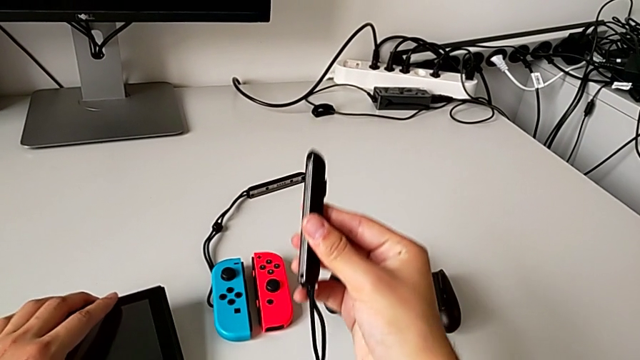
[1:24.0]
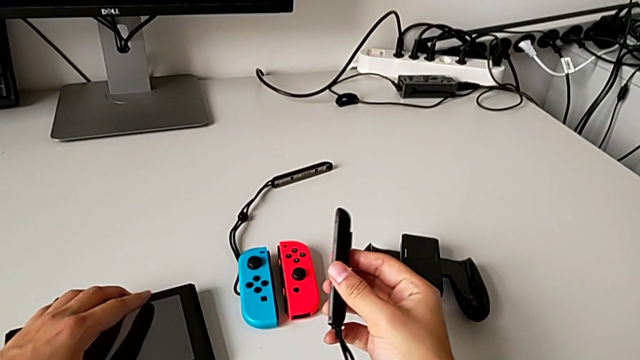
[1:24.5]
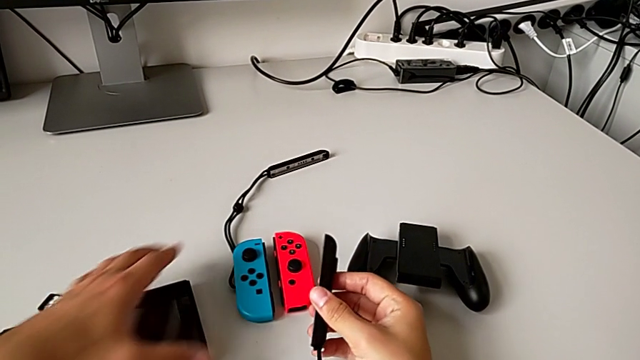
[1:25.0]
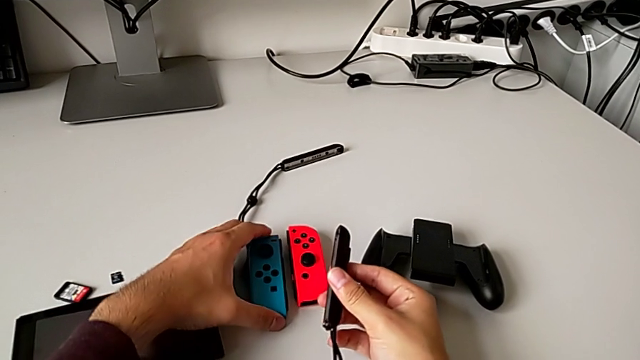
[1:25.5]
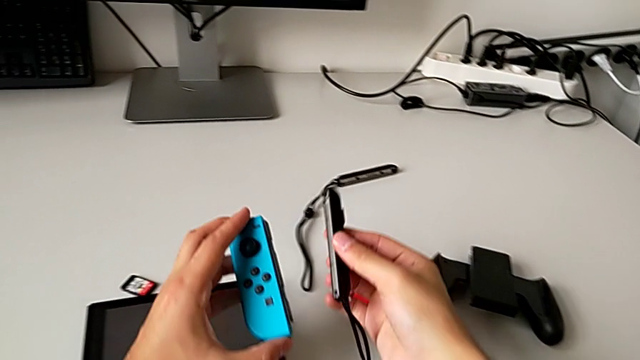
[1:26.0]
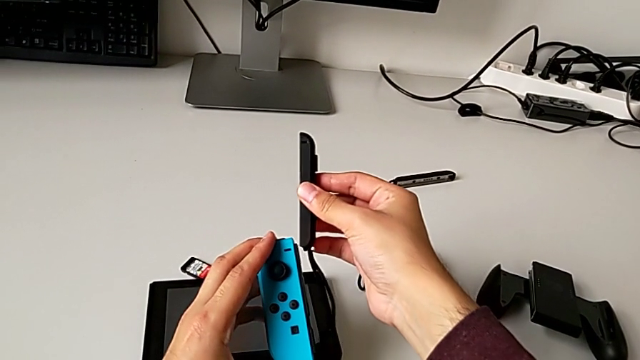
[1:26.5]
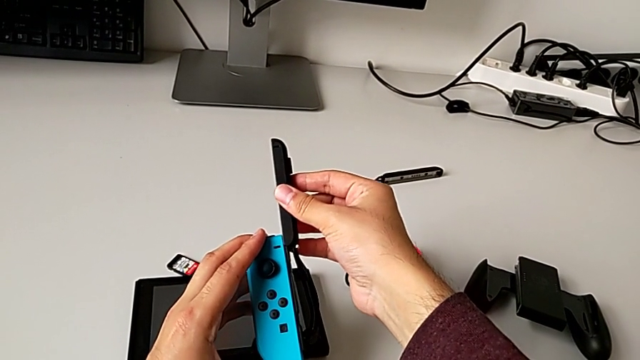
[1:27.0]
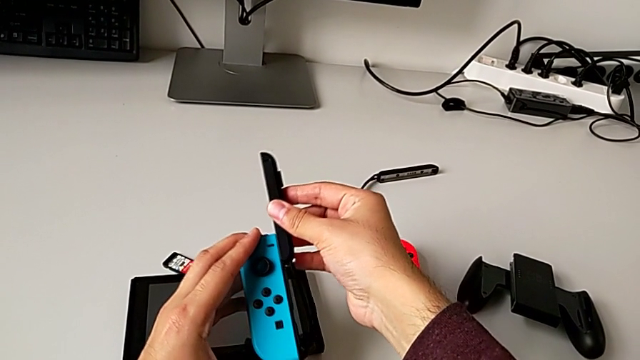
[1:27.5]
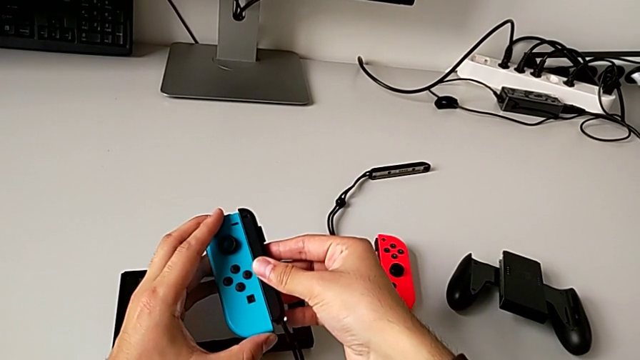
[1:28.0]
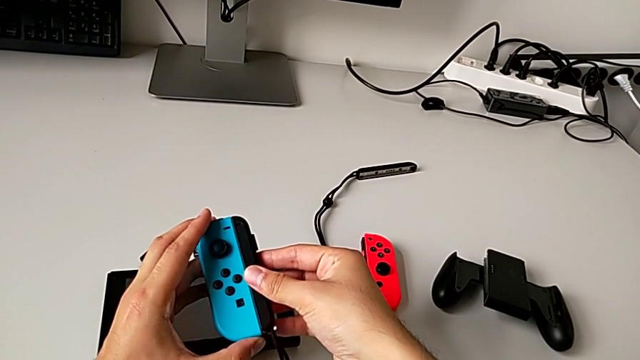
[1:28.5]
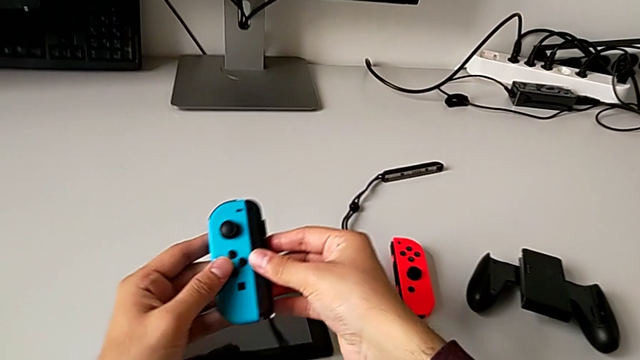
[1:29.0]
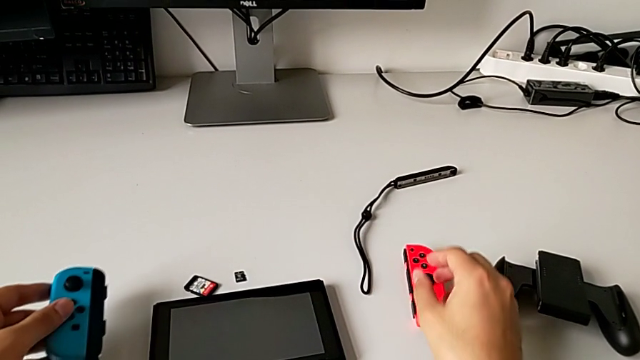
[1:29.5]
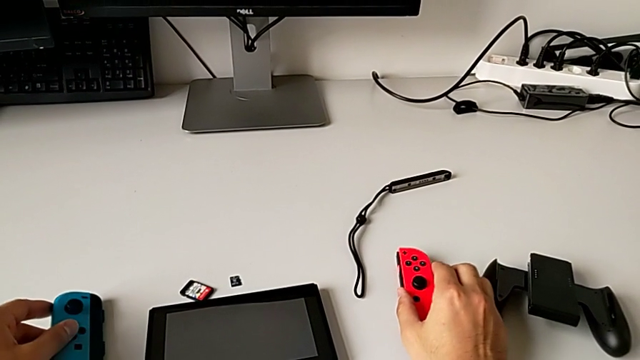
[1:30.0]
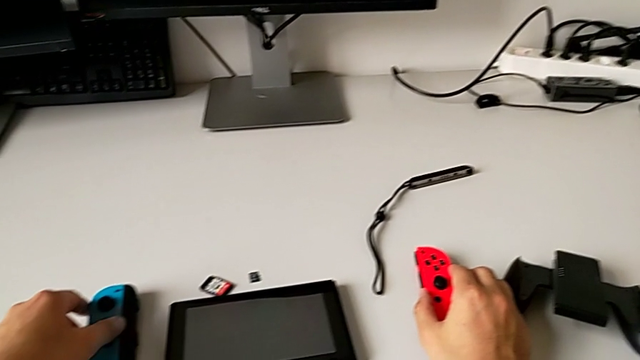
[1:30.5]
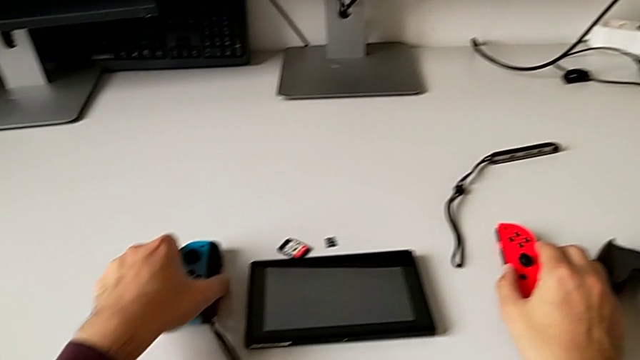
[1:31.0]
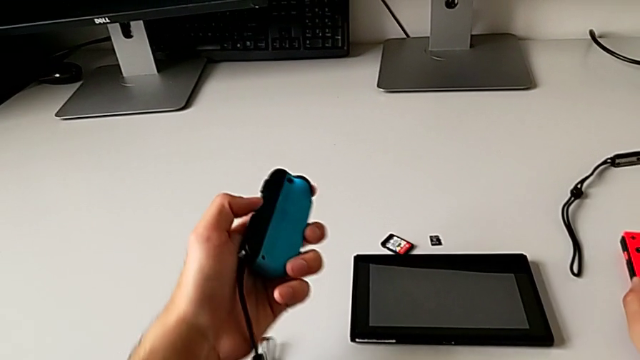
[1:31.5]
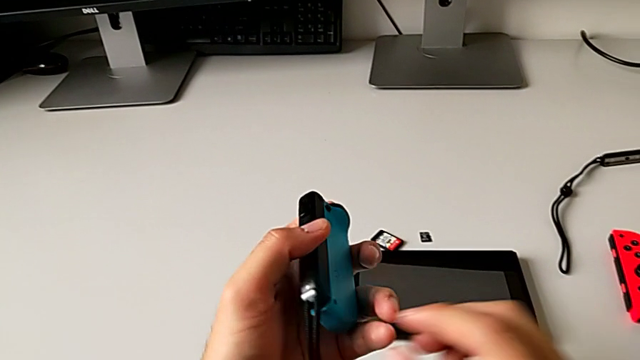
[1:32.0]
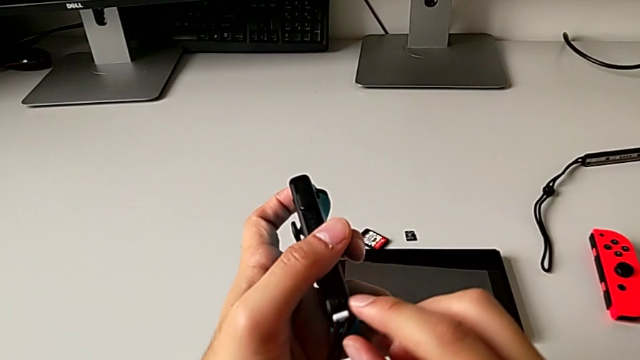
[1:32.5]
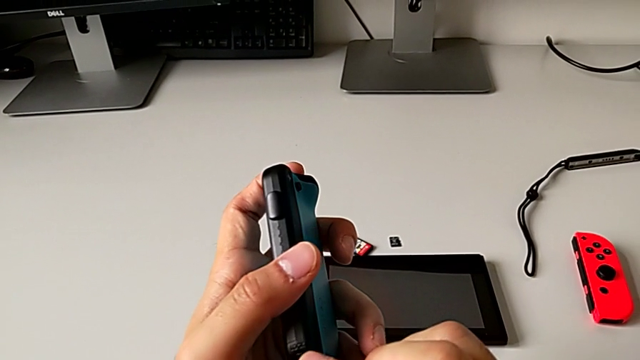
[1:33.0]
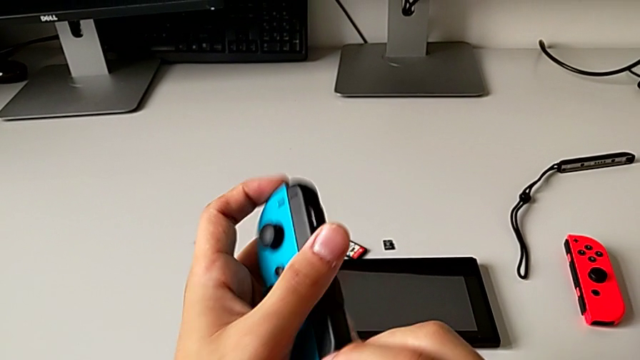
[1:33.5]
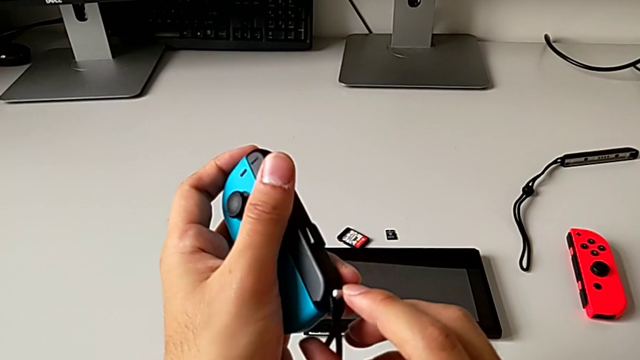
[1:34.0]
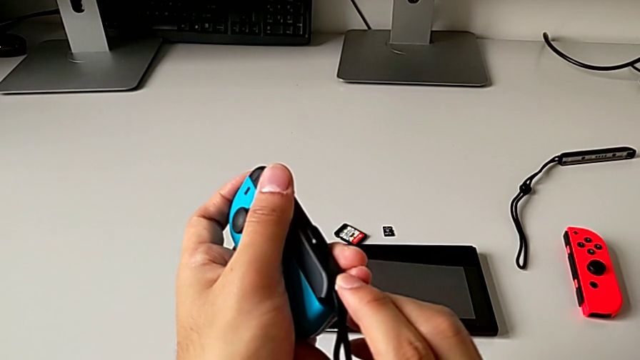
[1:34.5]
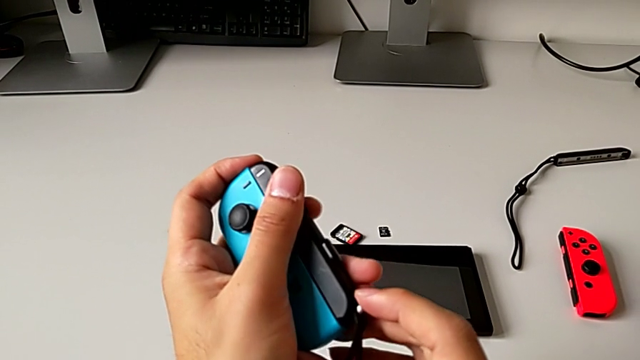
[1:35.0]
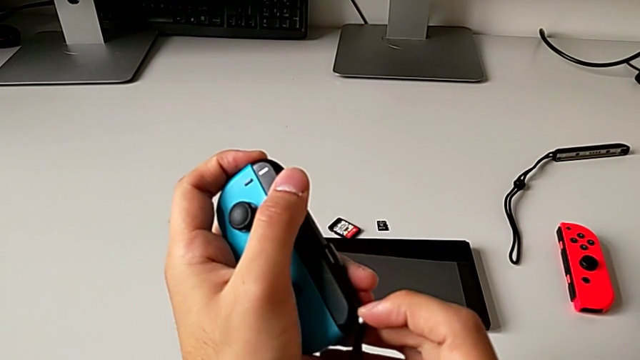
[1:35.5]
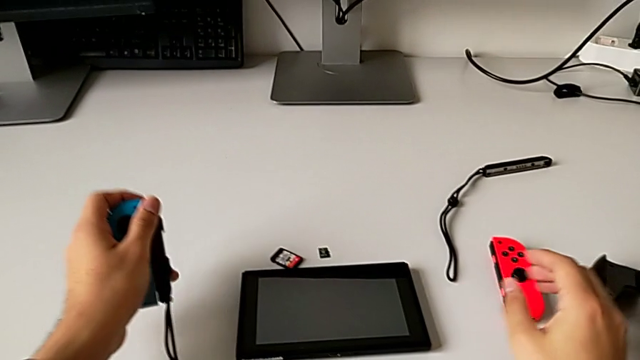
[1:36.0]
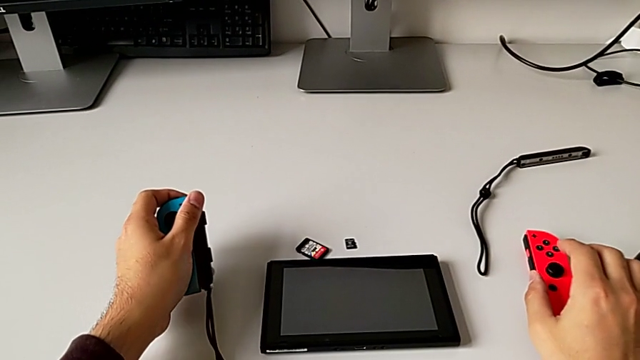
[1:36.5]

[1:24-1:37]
The camera wearer is assembling the blue Joy-Con controller into the Joy-Con strap. They grab the blue Joy-Con controller, assemble it and wrongly grab the white Joy-Con strap lock.

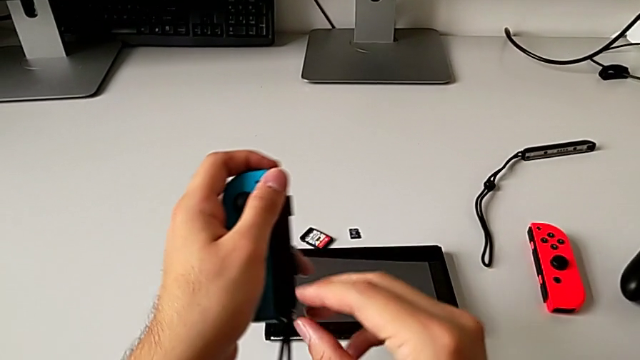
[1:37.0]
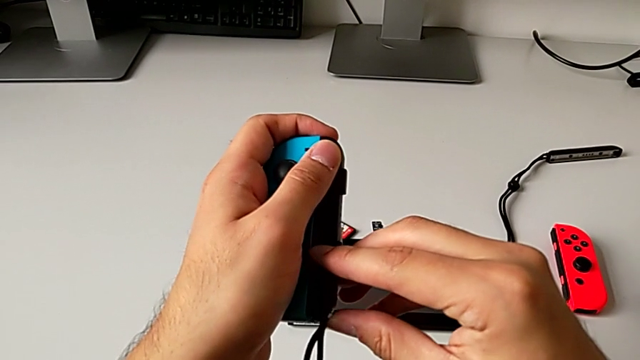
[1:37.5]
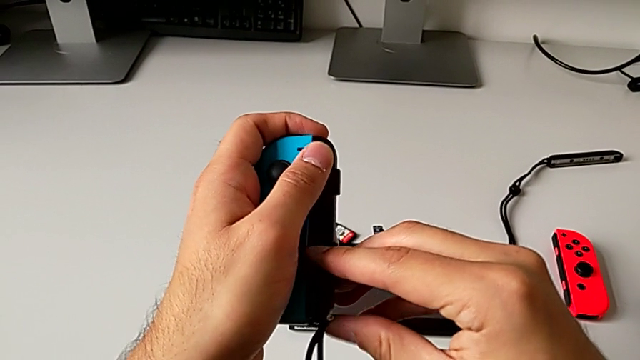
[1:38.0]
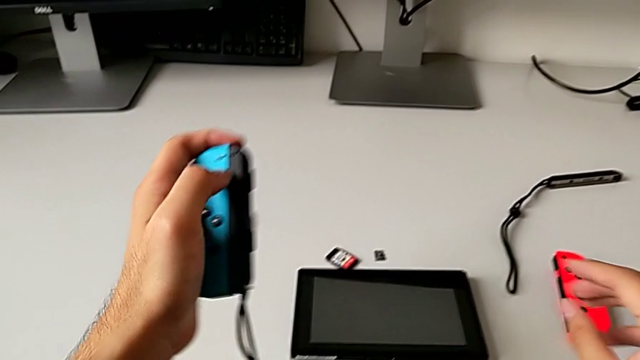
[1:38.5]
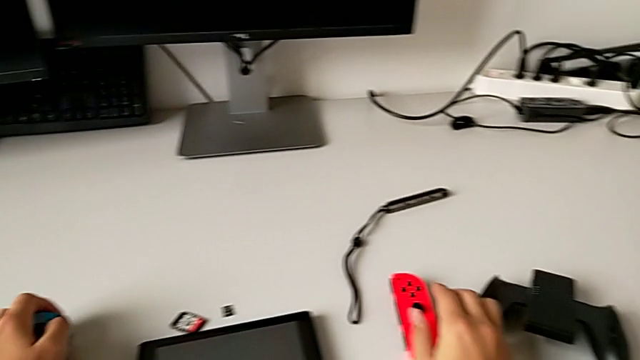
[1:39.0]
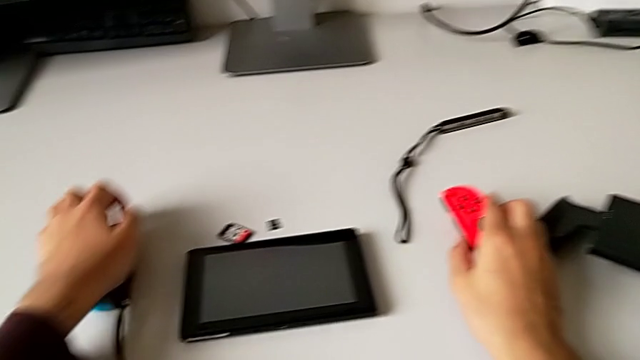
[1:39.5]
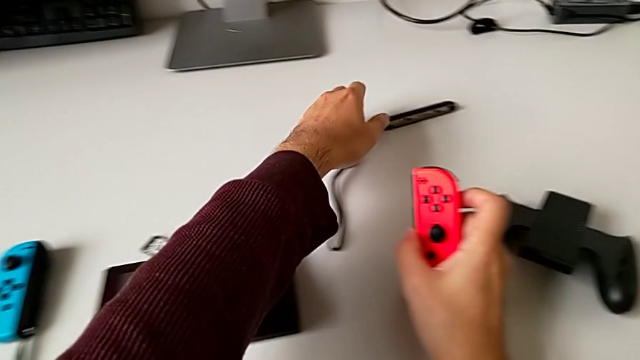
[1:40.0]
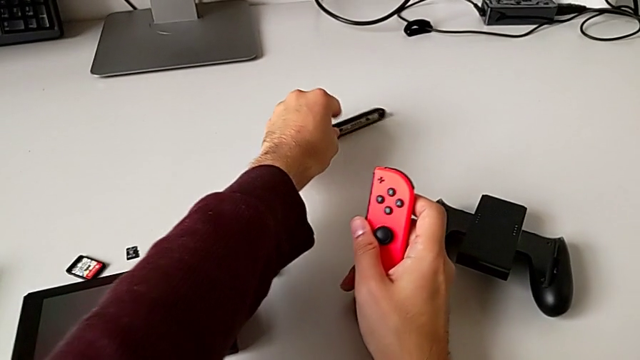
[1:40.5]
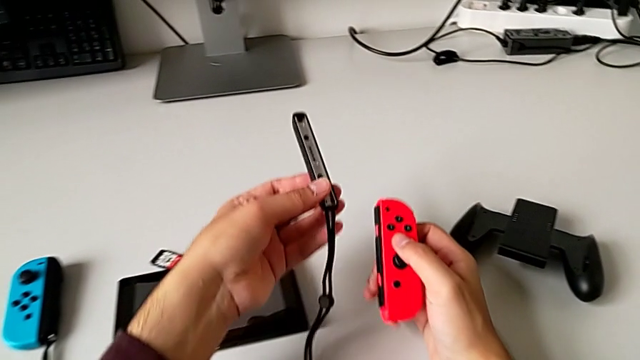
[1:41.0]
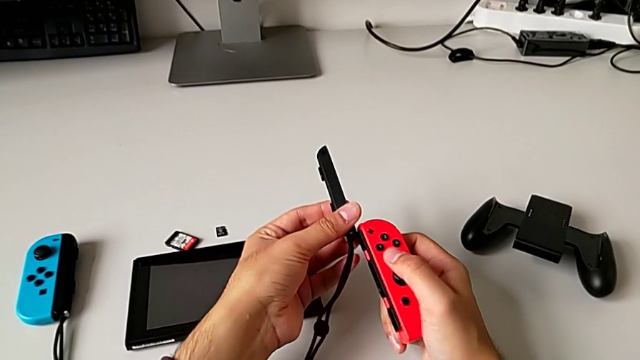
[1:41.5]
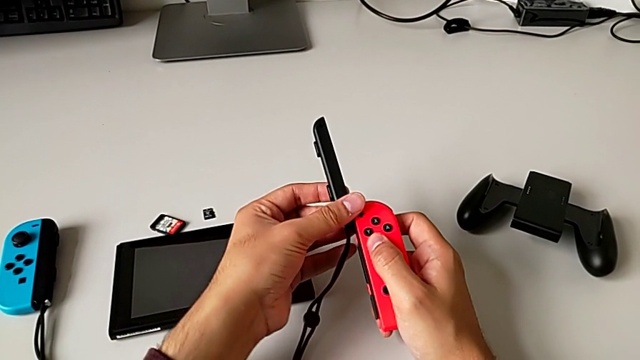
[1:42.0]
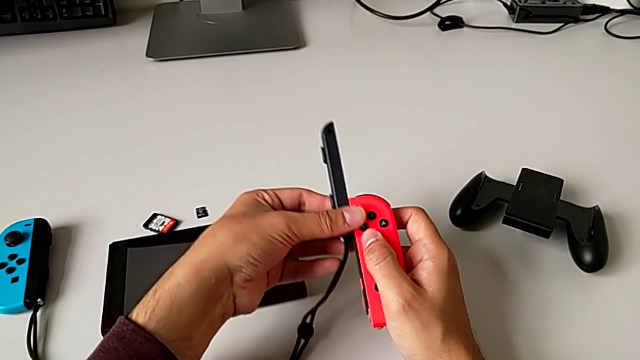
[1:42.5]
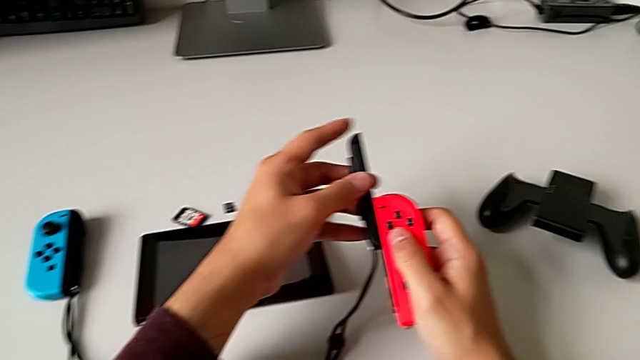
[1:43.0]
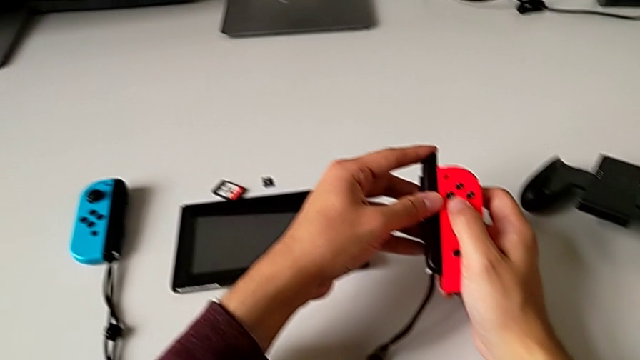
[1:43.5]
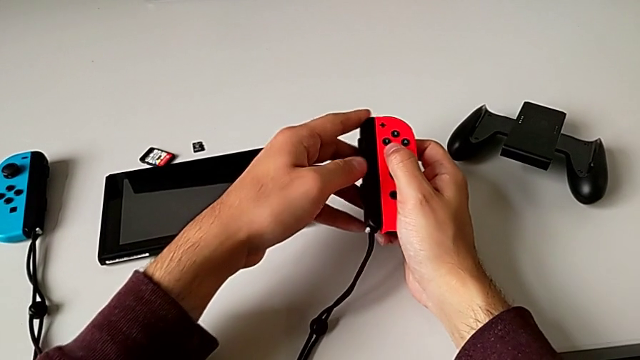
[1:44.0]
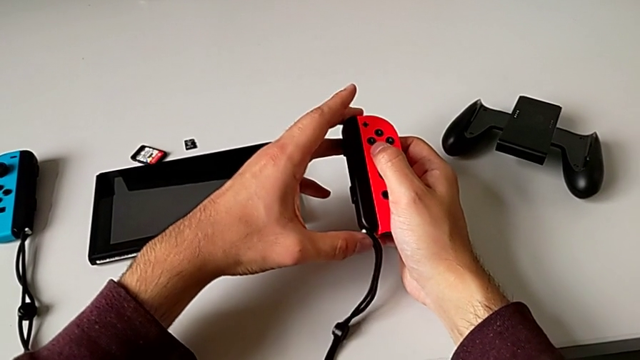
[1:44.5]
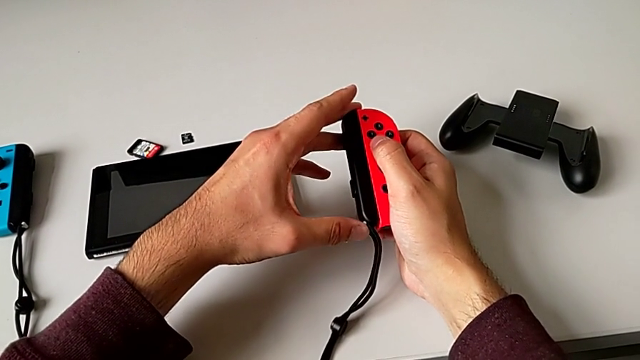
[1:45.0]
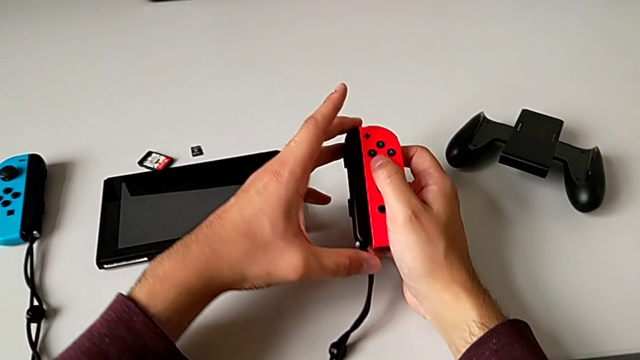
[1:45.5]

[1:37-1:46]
The camera wearer is assembling the blue Joy-Con controller into the Joy-Con strap. They press the white Joy-Con strap lock, grab the red Joy-Con controller, grab the black Joy-Con strap and assemble the red Joy-Con controller.
